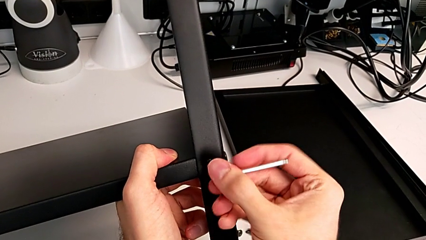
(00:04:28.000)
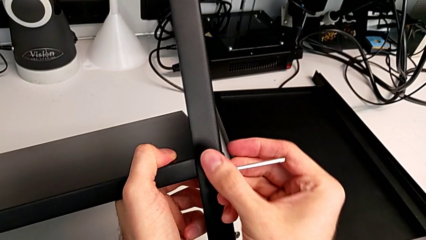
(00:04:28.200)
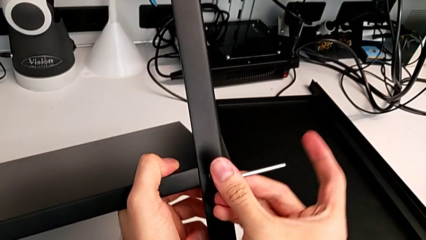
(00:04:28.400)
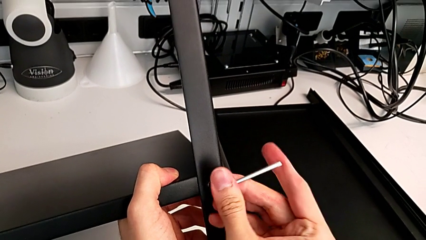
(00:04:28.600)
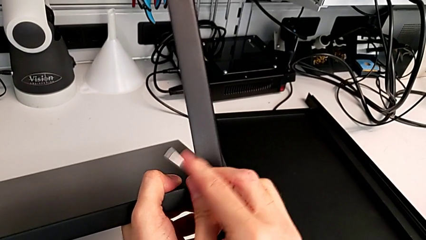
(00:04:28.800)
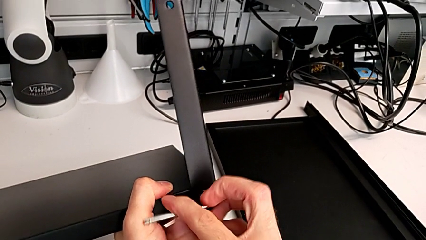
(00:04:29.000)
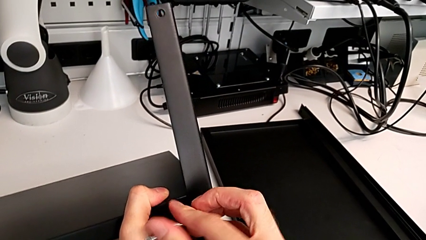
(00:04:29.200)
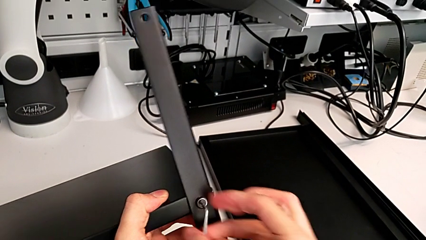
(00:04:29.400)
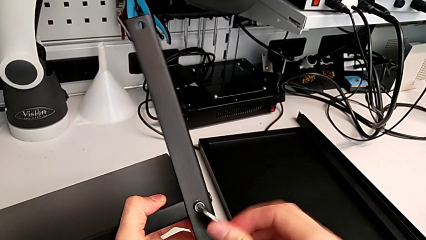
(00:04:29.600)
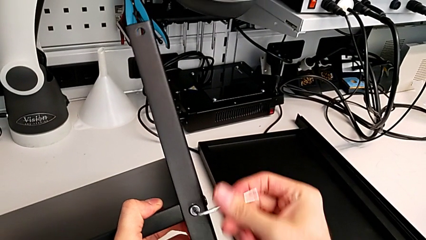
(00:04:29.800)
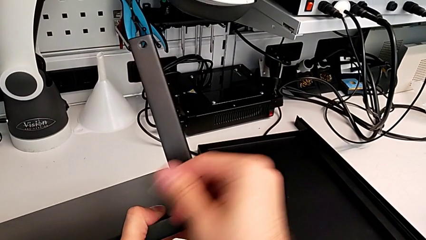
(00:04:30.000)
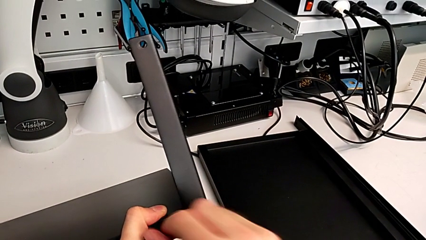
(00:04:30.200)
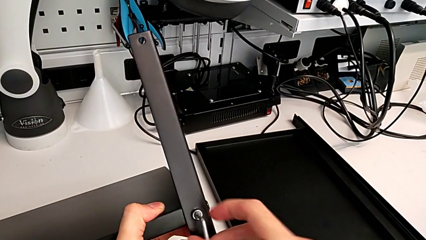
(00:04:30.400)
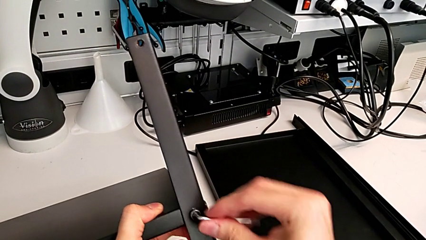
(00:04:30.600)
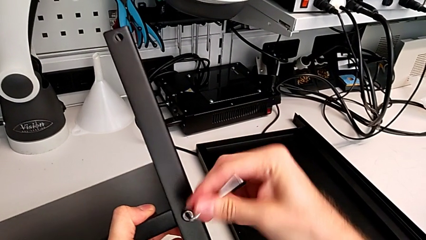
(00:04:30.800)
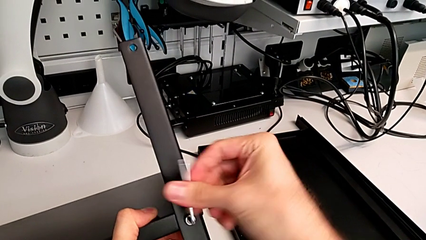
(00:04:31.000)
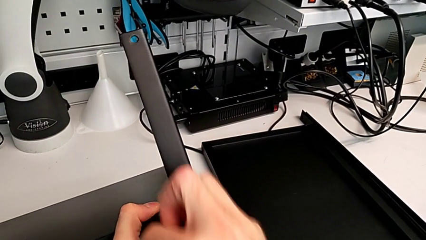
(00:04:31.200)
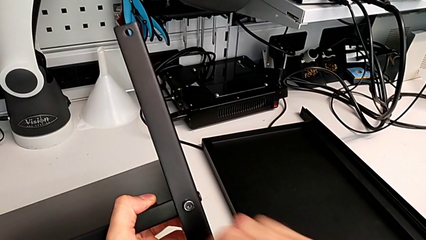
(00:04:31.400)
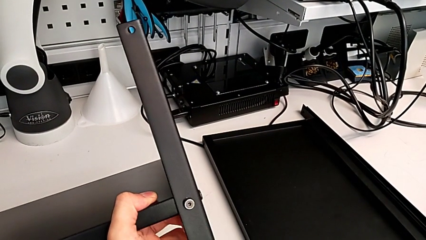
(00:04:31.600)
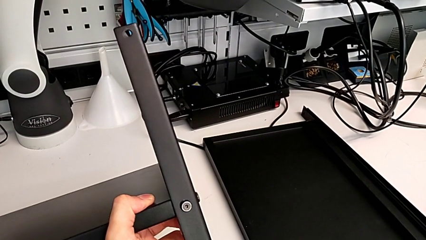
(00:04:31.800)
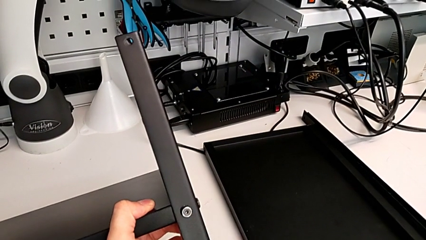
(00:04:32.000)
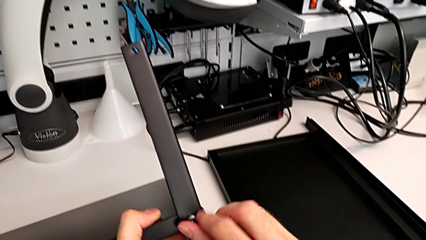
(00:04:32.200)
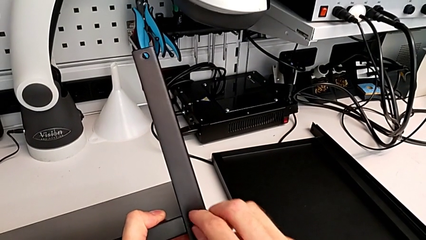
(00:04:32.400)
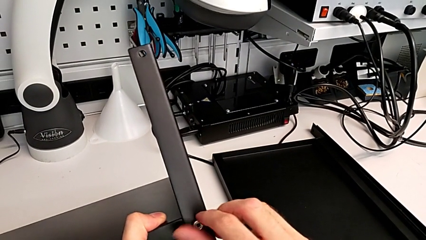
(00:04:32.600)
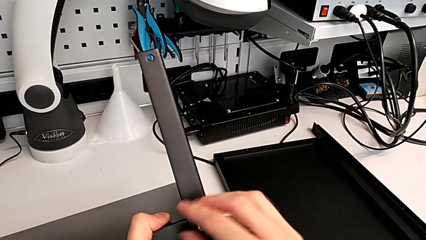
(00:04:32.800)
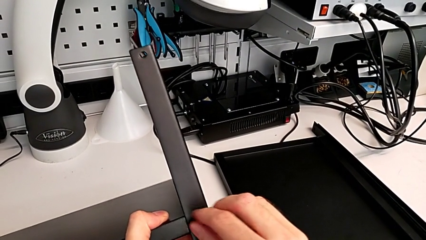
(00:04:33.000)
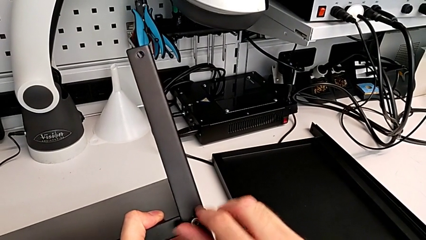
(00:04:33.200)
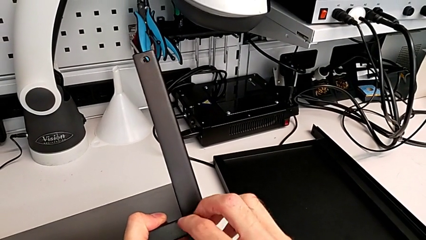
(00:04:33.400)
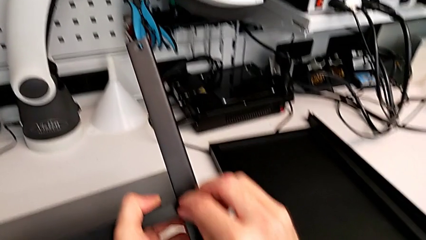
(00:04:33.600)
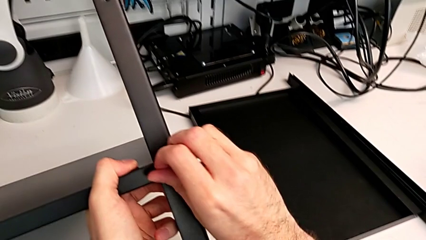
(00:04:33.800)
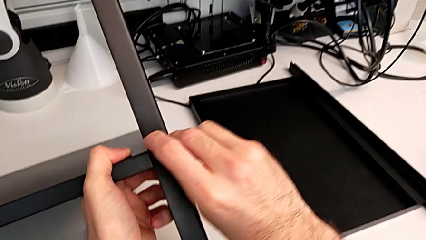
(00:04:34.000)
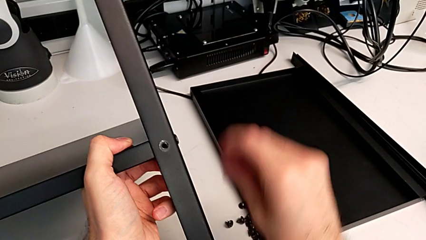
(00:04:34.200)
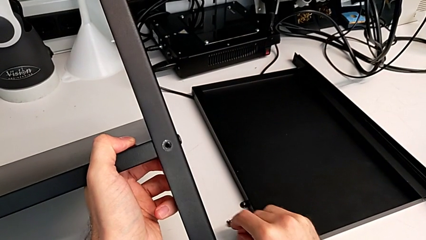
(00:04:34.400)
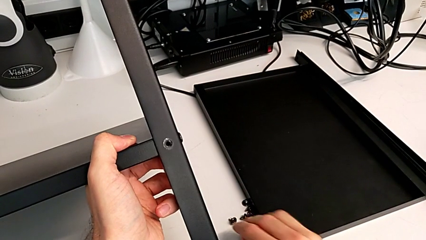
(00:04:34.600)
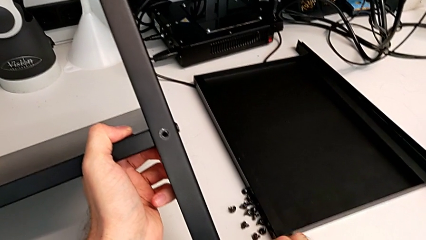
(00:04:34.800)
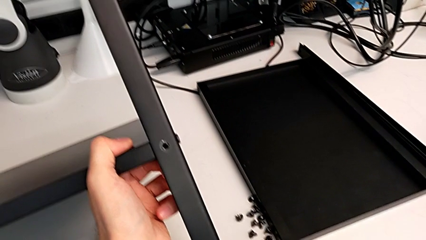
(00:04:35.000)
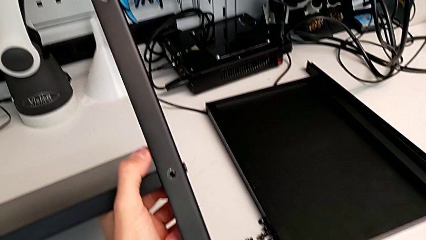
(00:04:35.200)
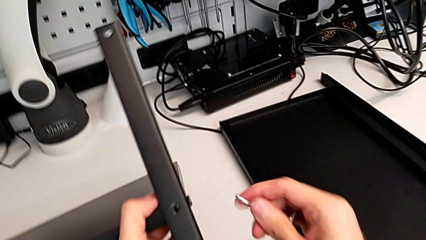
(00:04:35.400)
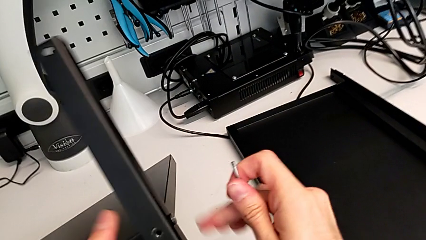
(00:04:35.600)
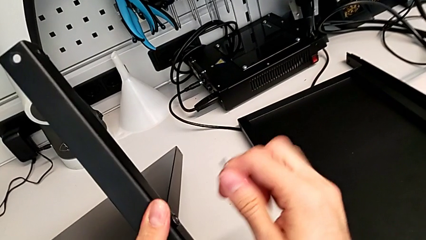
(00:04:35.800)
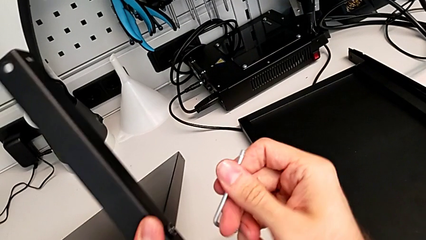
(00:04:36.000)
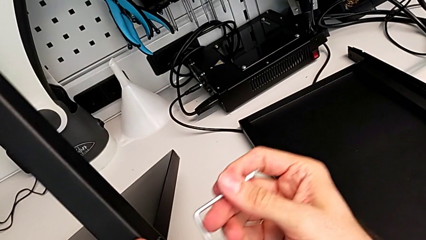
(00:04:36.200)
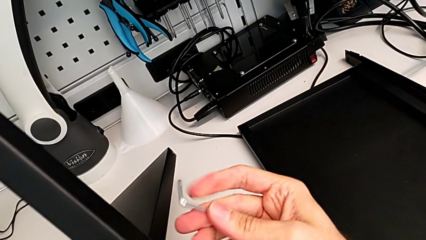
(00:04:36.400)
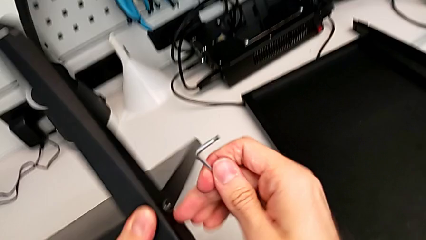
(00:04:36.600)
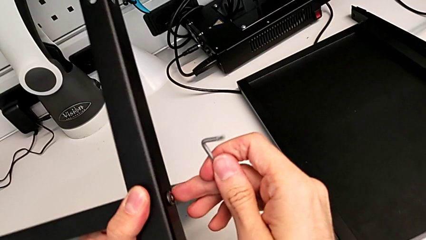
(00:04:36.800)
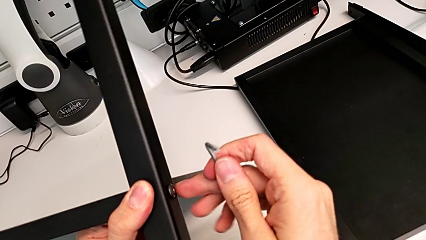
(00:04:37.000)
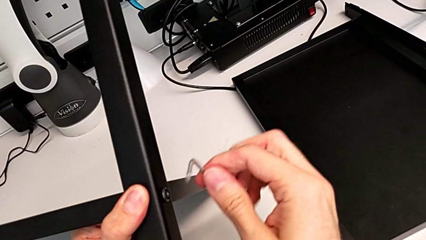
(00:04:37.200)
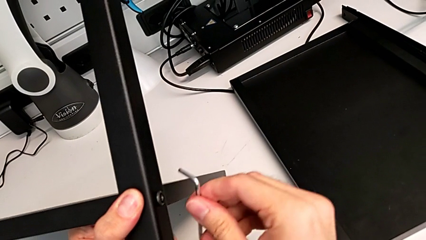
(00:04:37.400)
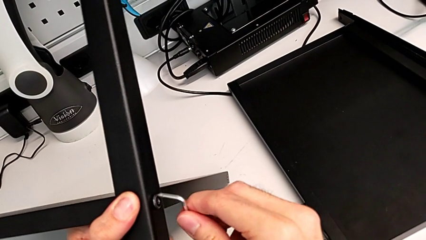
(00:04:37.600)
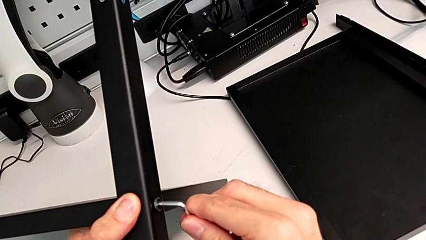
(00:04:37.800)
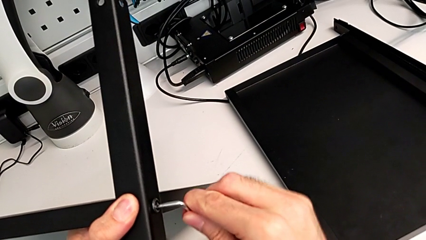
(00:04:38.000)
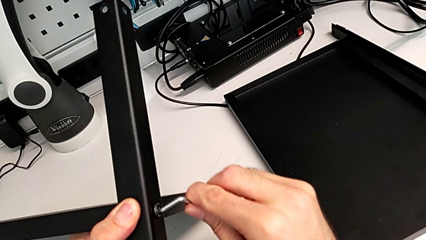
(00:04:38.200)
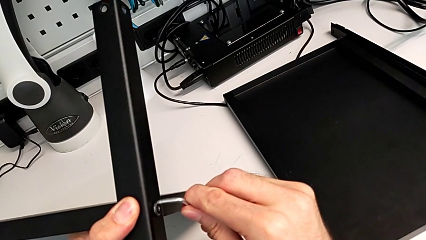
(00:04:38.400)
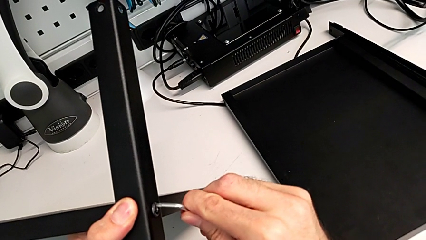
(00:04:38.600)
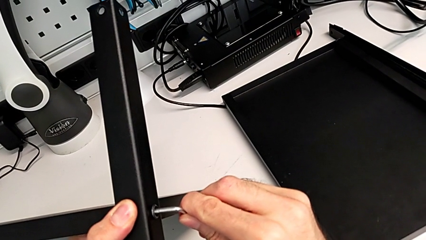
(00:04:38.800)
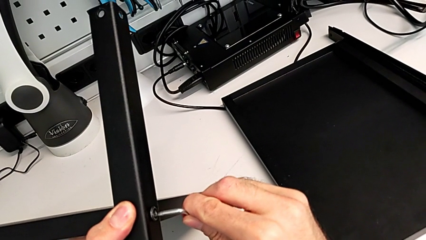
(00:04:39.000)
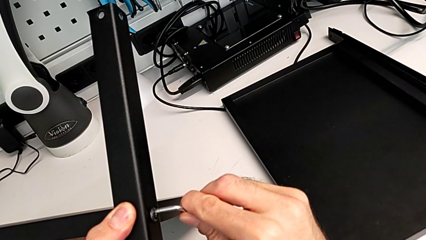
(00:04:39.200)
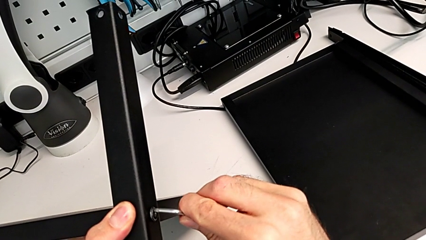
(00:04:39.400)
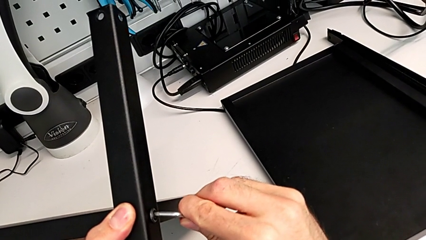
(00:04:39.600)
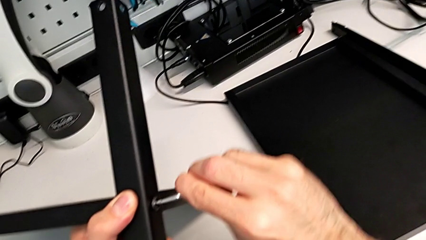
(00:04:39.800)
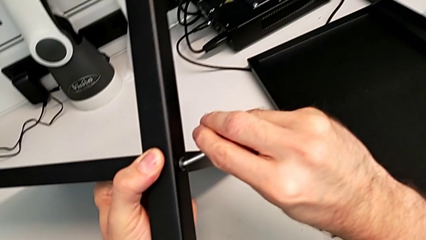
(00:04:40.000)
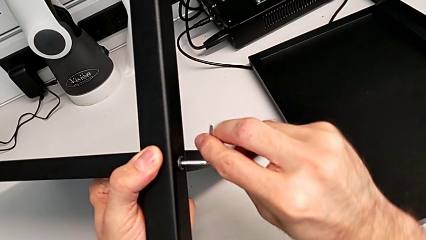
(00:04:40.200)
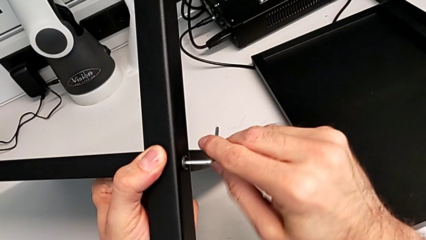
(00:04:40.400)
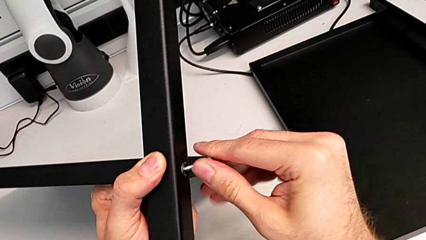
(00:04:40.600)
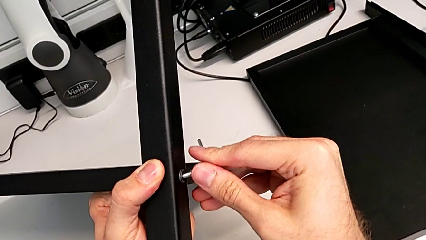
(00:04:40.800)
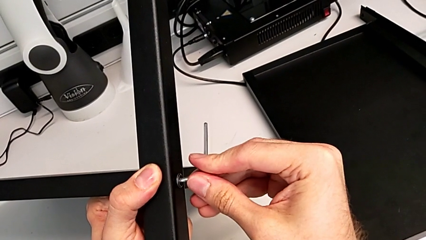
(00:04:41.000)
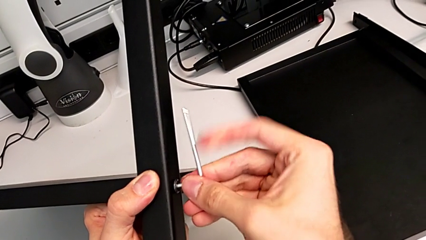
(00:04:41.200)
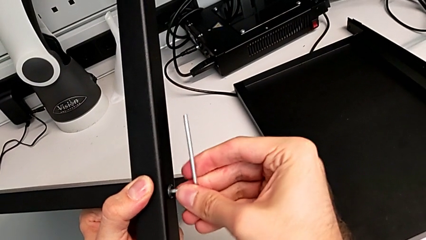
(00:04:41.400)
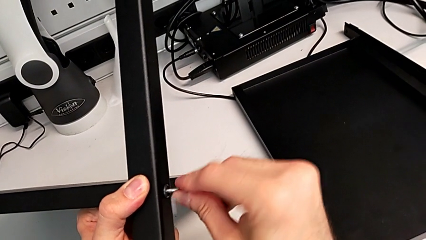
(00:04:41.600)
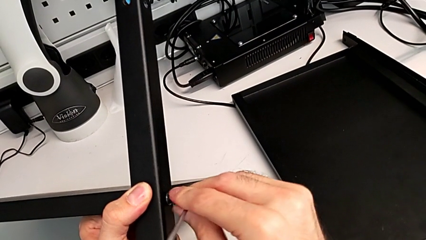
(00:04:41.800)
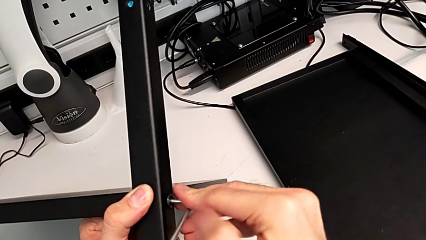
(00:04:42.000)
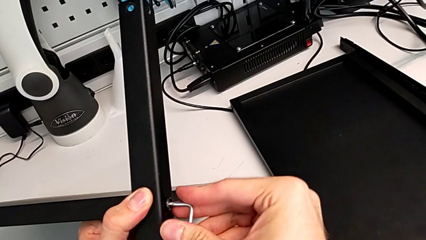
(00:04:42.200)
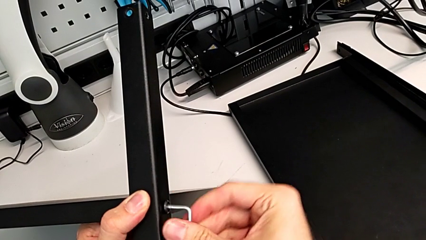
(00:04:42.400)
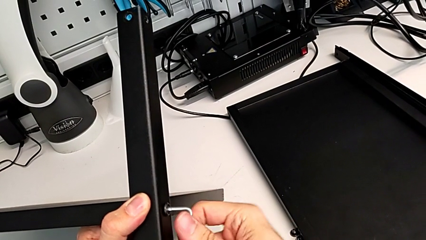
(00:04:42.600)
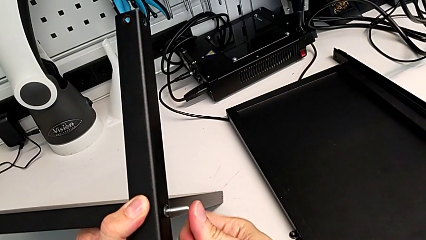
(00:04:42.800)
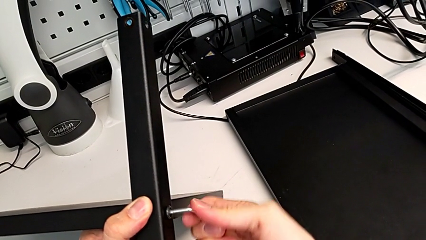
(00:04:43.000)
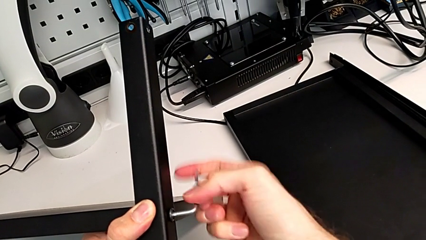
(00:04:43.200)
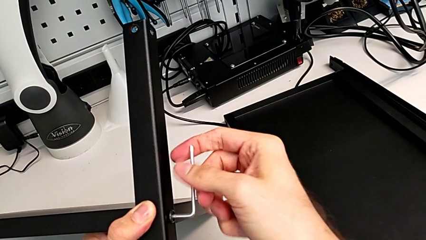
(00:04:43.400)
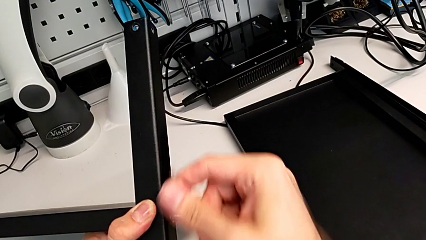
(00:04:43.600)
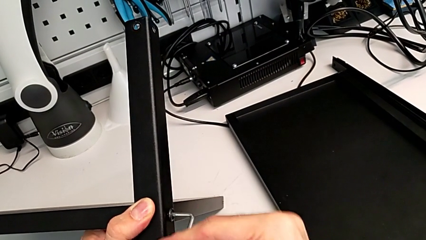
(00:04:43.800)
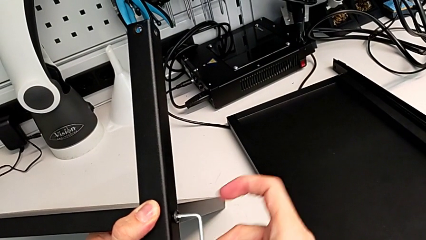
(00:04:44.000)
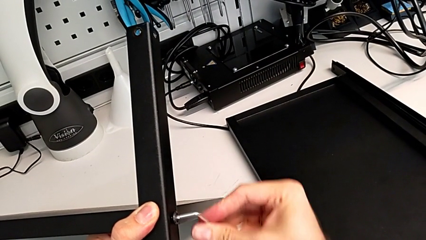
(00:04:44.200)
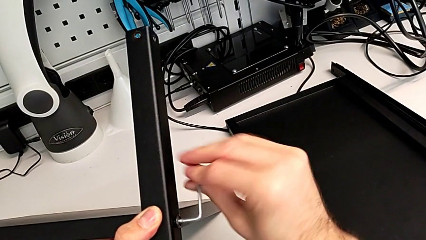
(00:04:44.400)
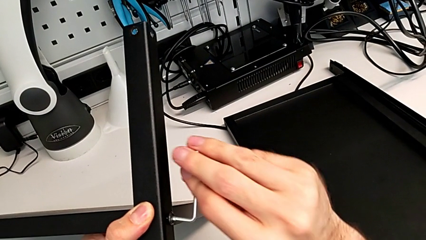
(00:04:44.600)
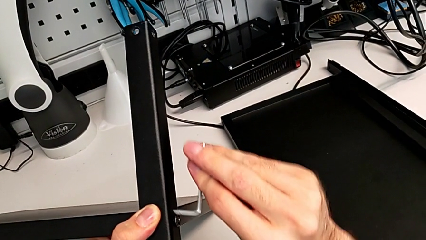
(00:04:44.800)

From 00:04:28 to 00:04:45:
The camera wearer is disassembling the fourth leg. They unscrew the hex socket head, place the Allen wrench, unscrew the hex socket head, disassemble it, place it, grab the Allen wrench, rotate it, insert it, unscrew the hex socket head and withdraw the Allen wrench.
